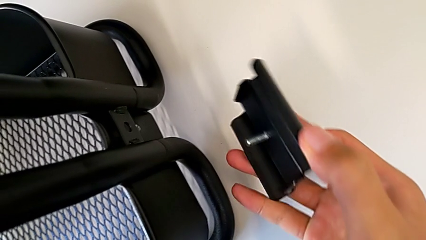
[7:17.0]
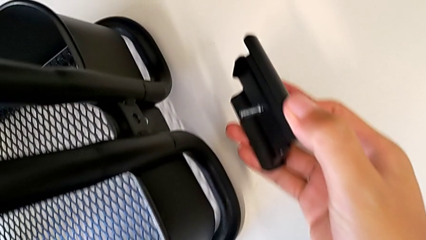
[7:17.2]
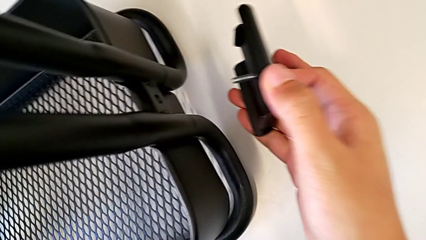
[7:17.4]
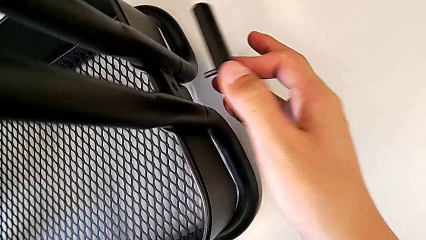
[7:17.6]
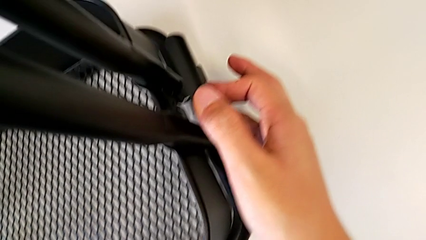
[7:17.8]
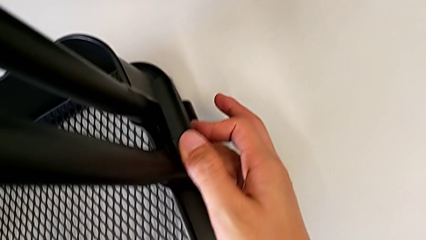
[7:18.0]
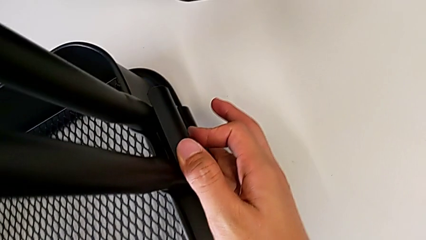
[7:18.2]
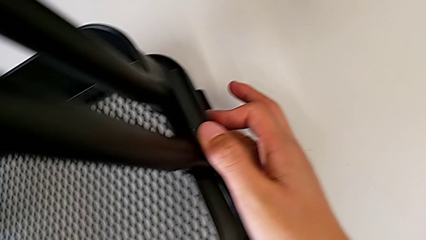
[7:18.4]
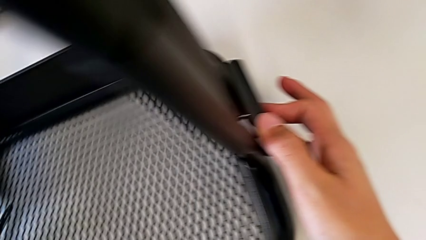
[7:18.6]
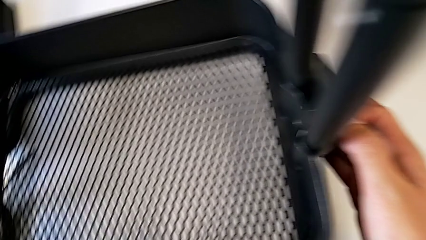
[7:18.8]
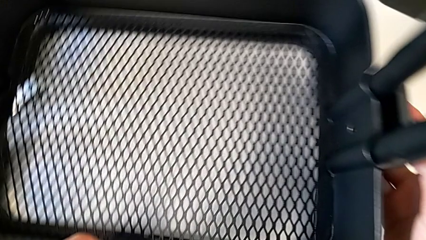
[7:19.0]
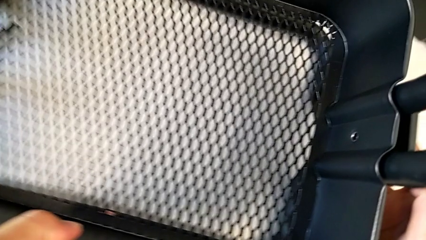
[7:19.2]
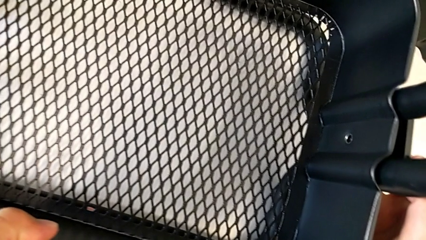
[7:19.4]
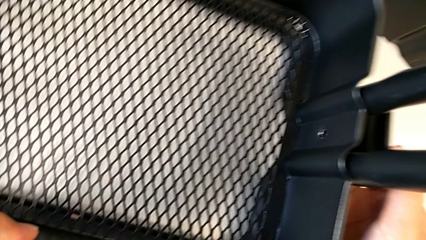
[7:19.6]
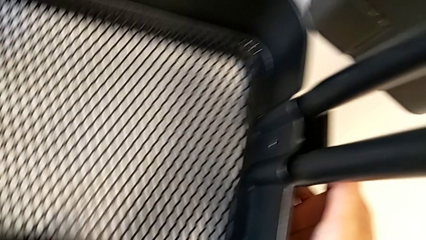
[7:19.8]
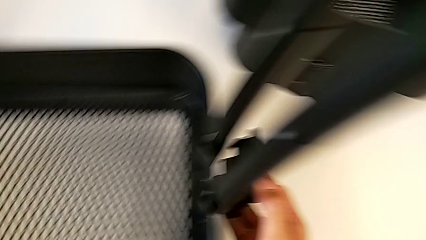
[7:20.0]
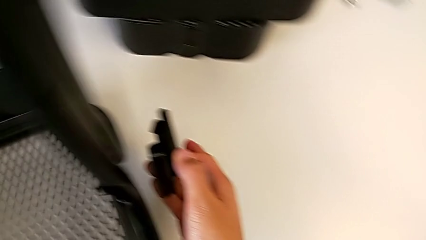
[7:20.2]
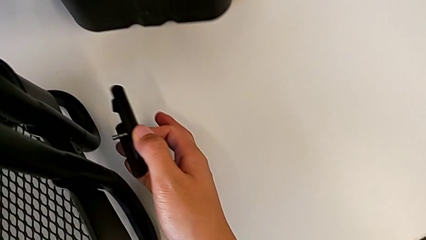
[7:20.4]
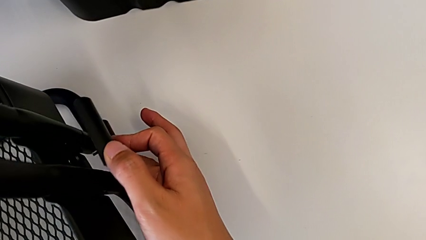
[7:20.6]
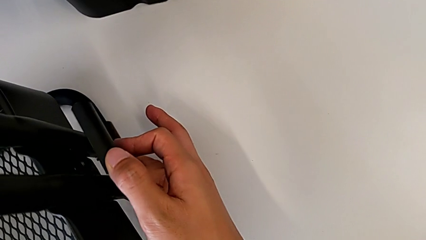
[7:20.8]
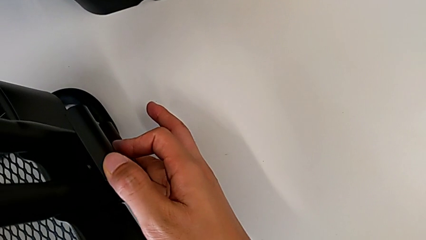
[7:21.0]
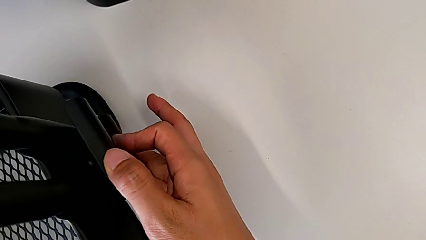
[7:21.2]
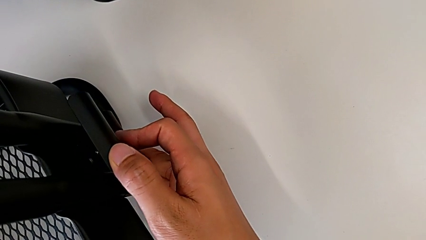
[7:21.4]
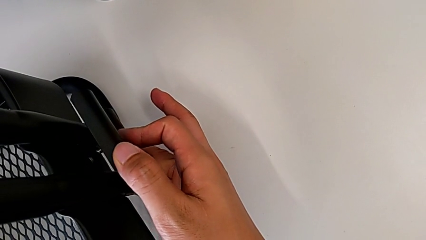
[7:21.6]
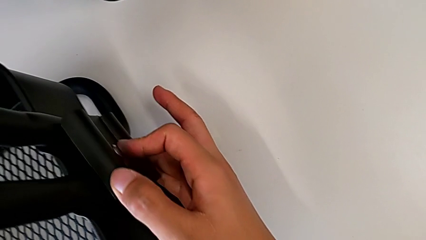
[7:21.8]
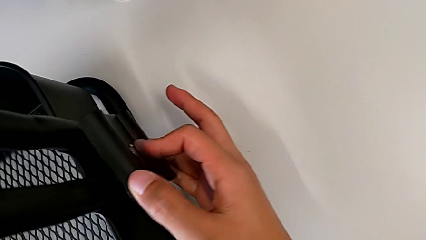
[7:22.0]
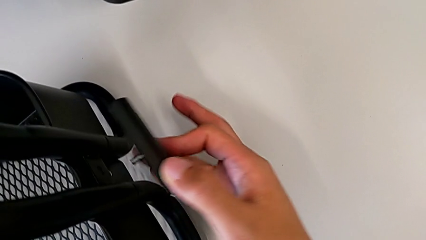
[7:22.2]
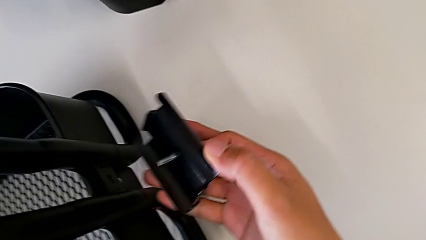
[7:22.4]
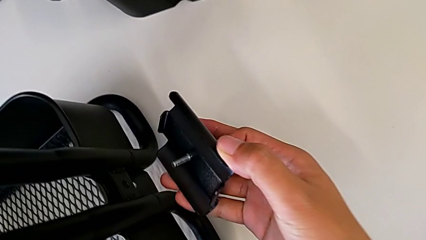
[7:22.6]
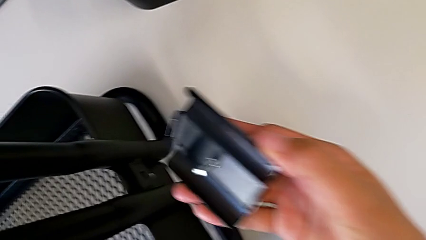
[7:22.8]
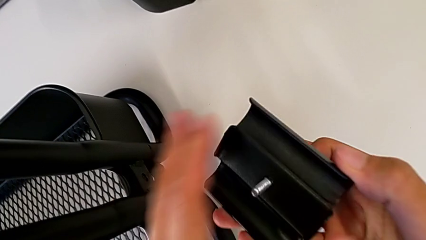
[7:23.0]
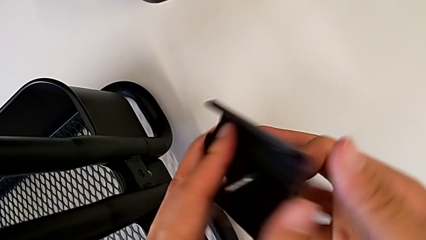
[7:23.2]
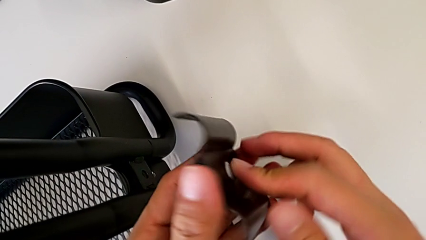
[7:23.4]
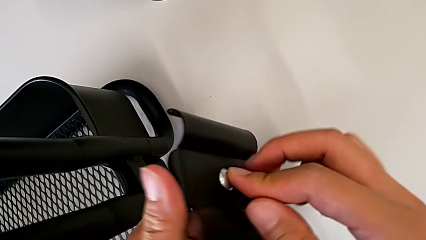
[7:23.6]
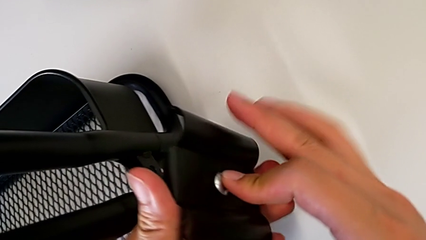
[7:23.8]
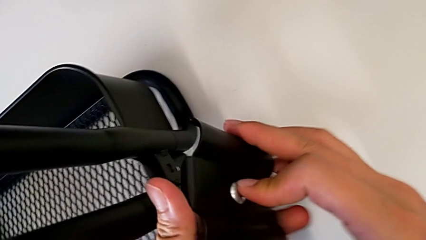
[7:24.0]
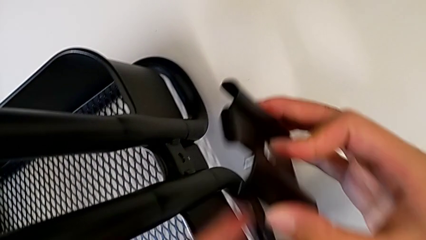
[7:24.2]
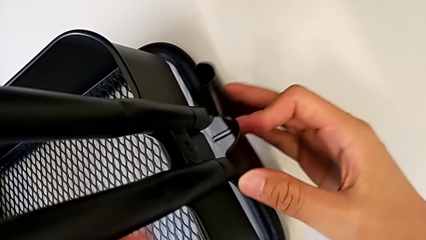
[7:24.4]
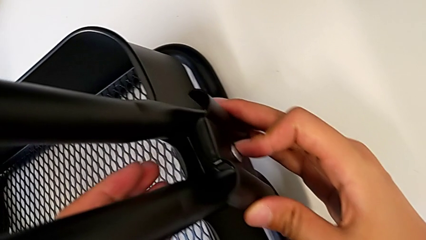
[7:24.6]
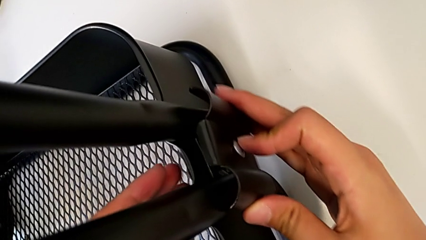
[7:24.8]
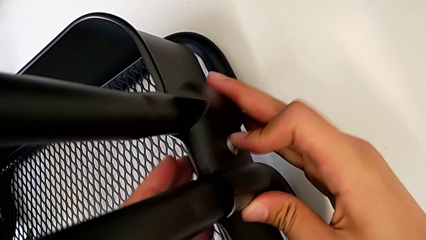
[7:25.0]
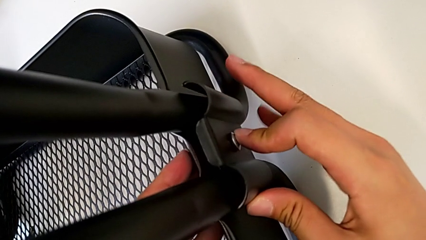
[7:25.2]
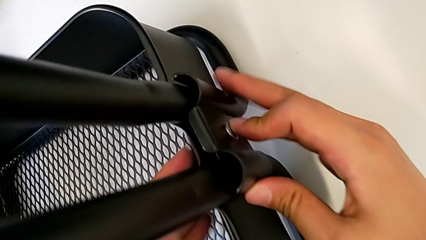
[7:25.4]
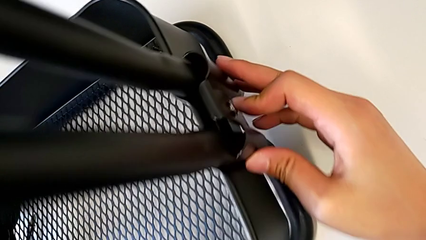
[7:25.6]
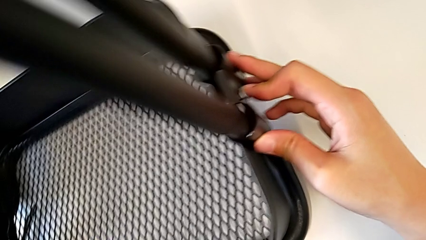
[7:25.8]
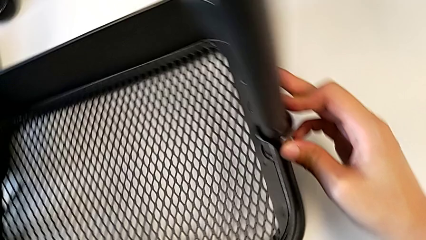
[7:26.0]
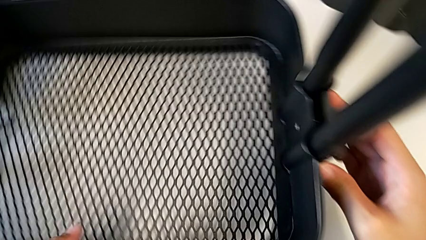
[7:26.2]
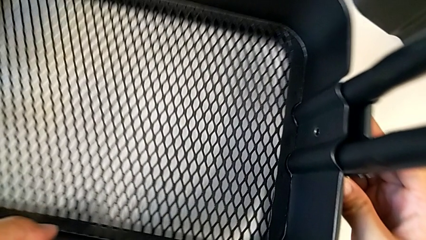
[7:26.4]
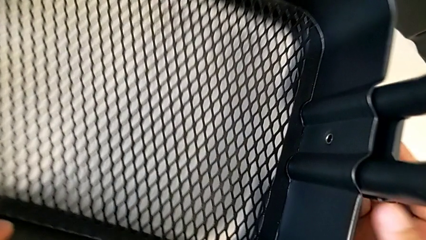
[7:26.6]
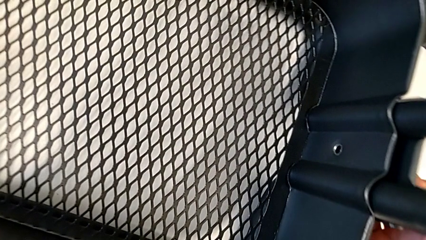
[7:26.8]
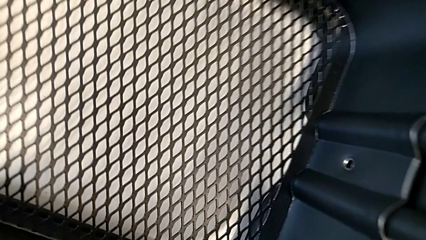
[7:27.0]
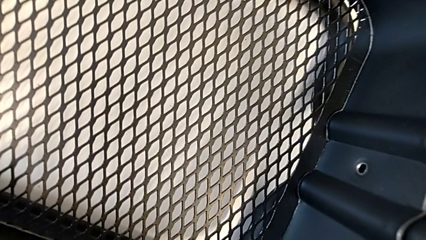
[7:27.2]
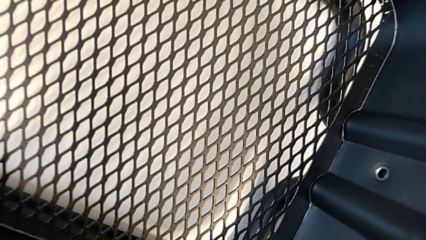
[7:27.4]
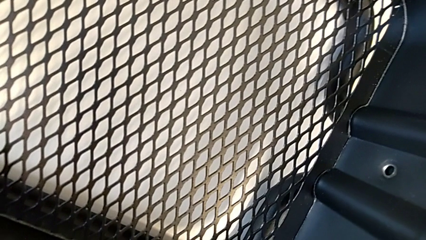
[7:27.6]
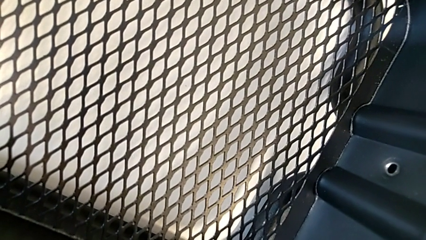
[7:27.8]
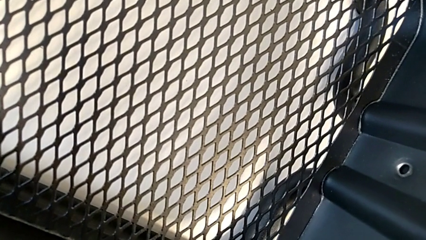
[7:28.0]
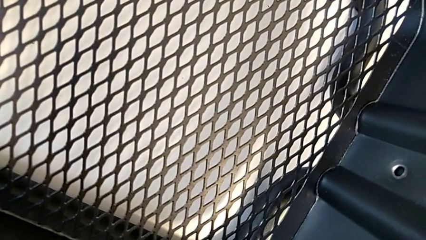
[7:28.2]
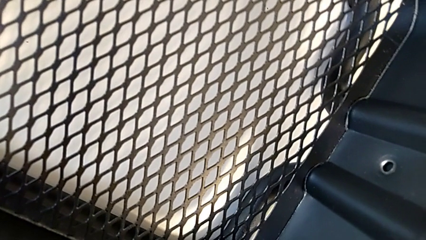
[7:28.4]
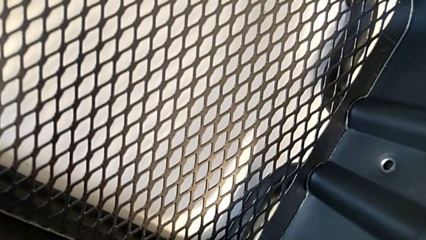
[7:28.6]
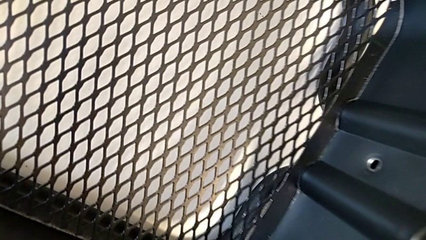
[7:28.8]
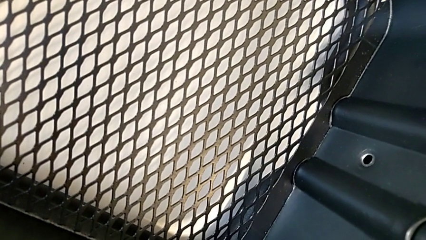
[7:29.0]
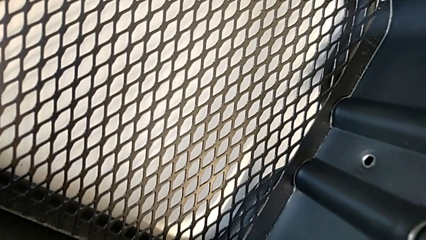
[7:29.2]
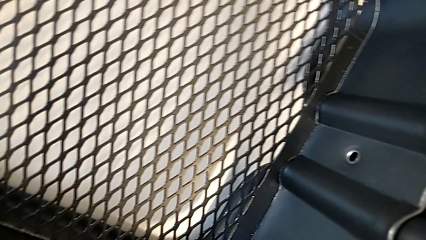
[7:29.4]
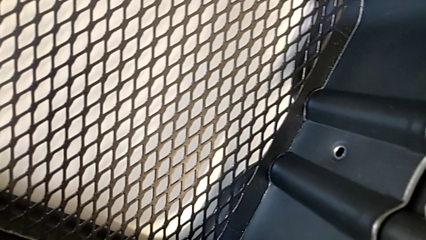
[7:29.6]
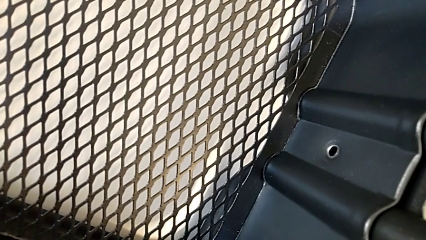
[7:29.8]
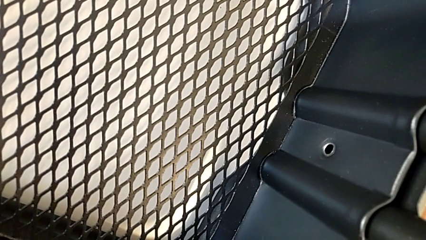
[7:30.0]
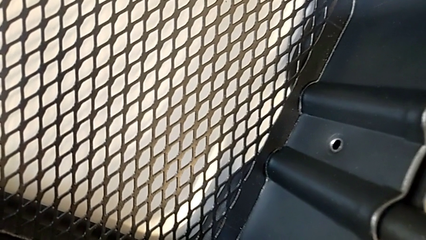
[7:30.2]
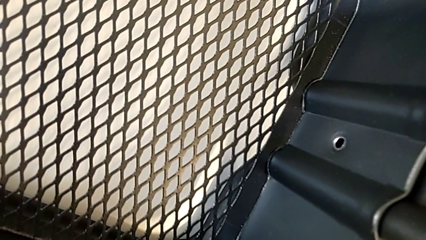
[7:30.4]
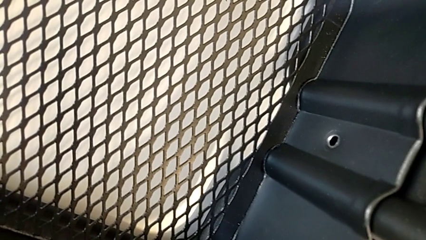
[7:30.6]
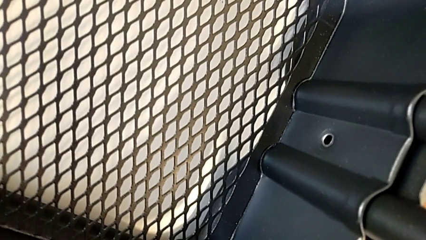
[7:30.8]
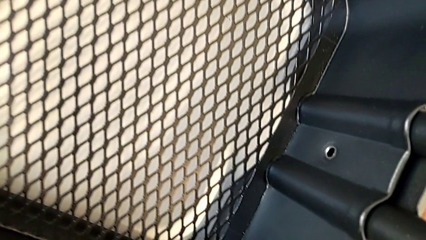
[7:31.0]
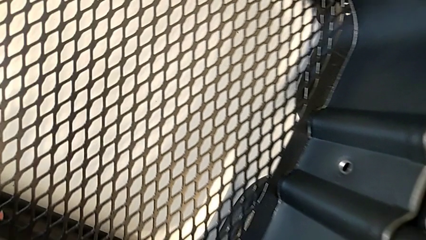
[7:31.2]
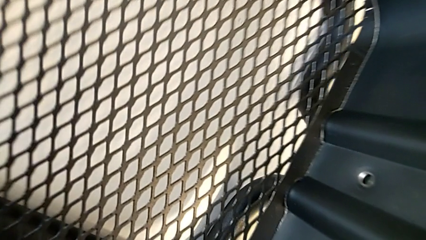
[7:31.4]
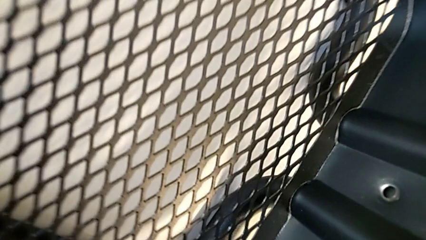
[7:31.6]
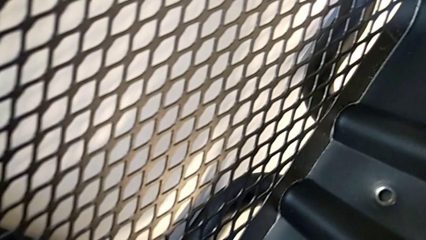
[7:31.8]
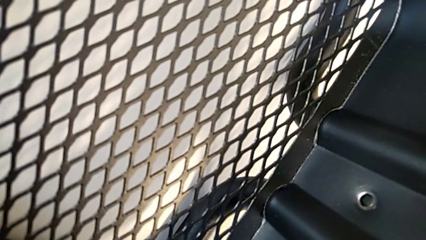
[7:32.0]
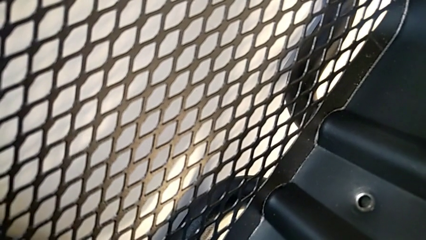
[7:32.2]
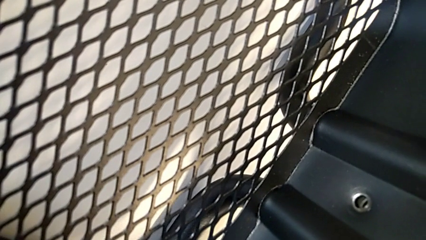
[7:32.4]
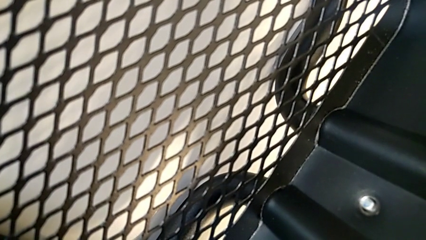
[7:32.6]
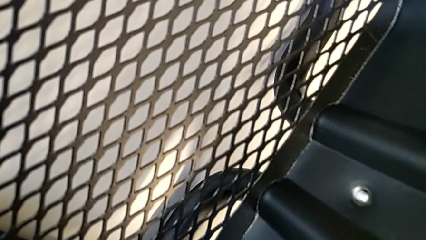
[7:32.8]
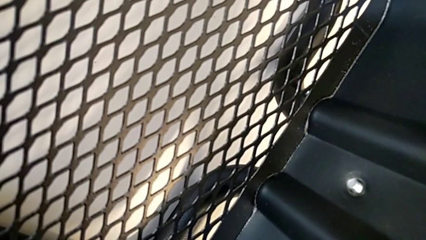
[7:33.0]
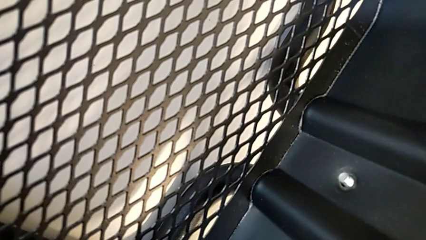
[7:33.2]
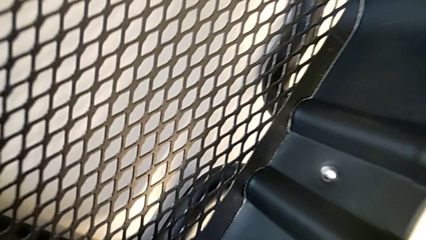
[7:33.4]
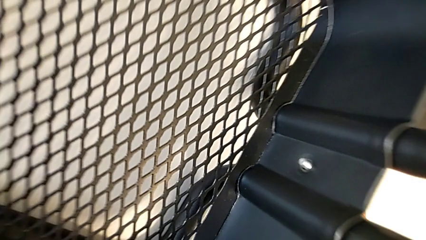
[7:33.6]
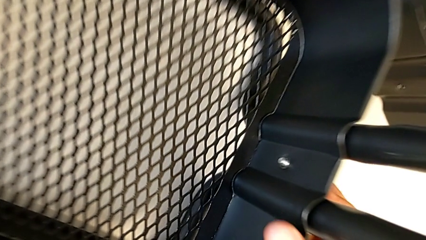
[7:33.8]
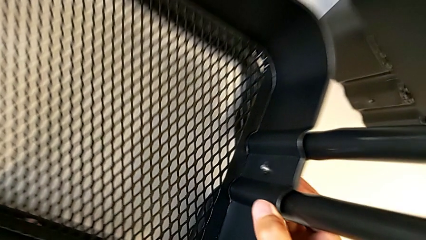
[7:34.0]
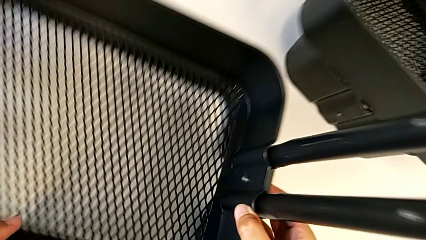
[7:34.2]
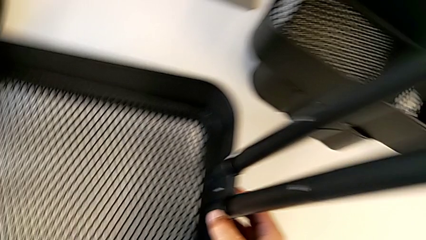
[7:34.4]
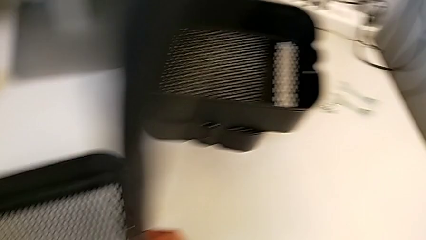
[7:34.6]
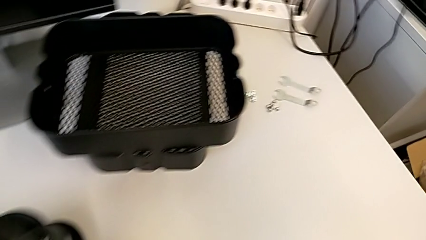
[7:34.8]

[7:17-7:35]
The camera wearer is screwing the right side of the box onto the bracket. They wrongly align the bracket, holding the black bracket in the wrong direction, and place the first bracket.
